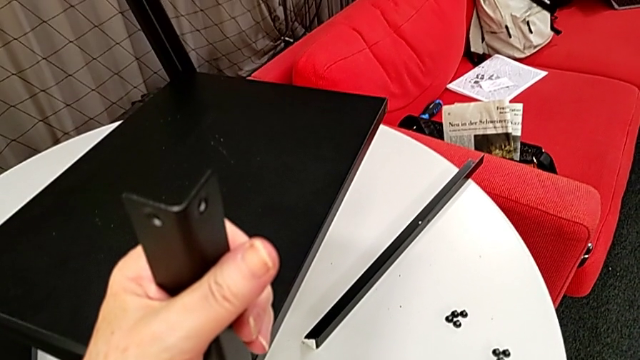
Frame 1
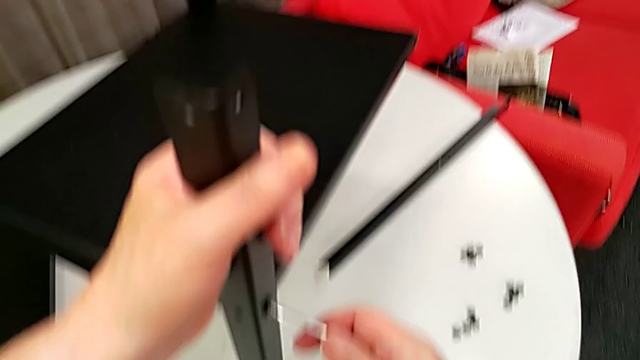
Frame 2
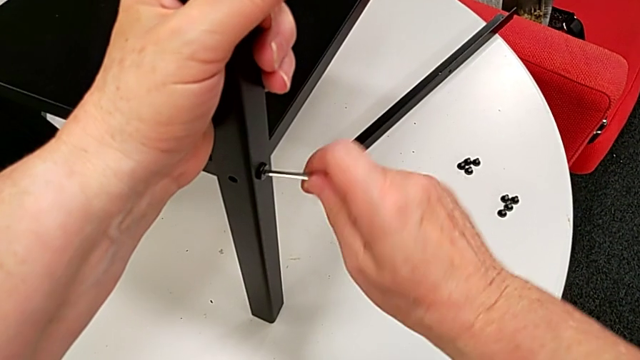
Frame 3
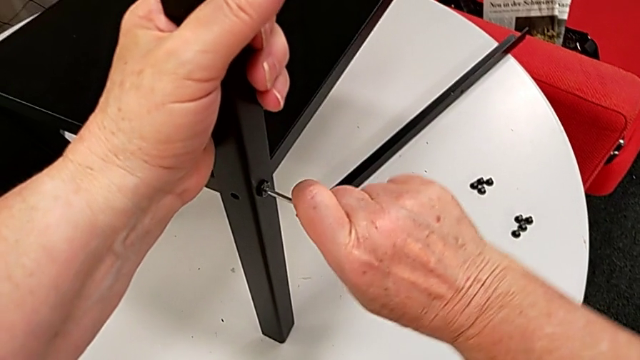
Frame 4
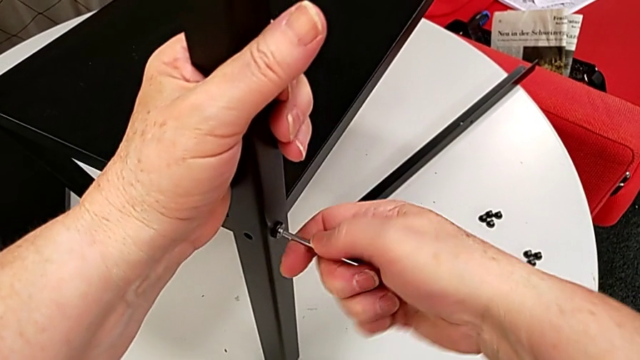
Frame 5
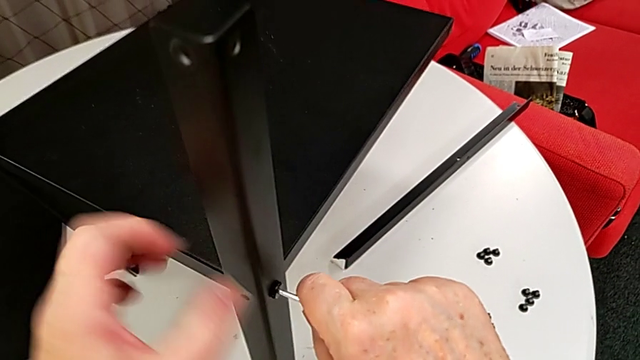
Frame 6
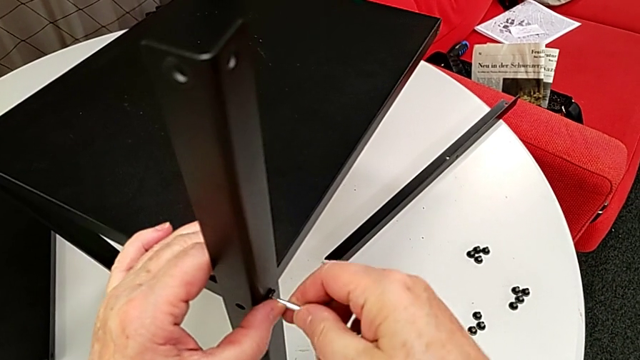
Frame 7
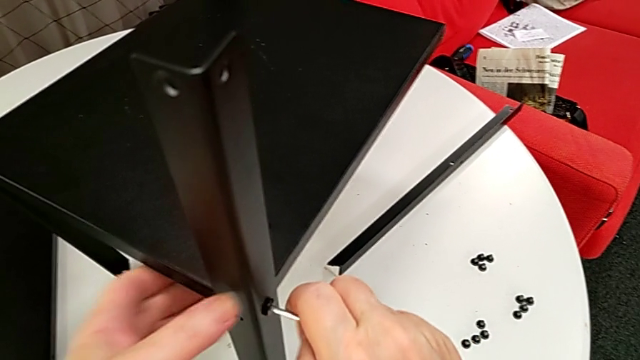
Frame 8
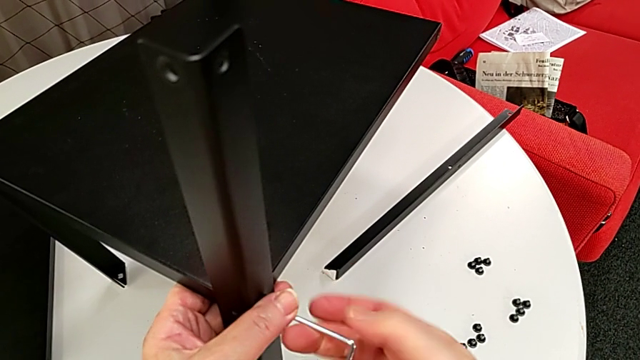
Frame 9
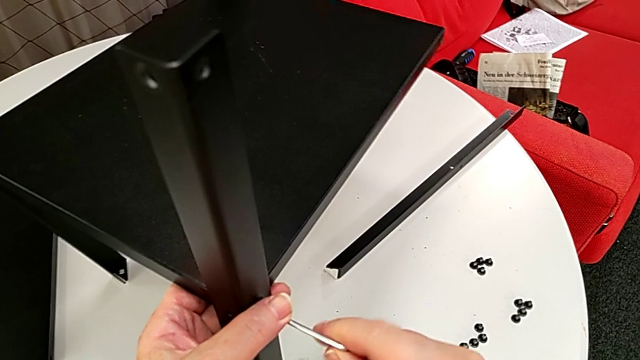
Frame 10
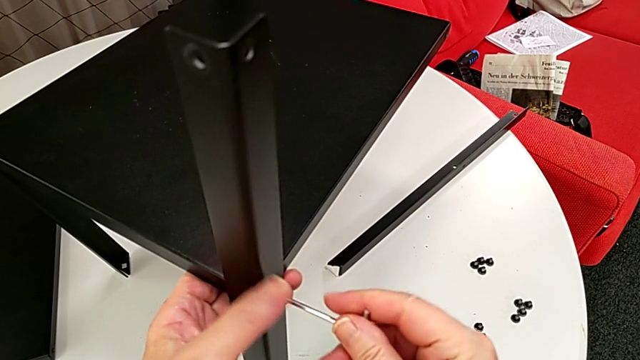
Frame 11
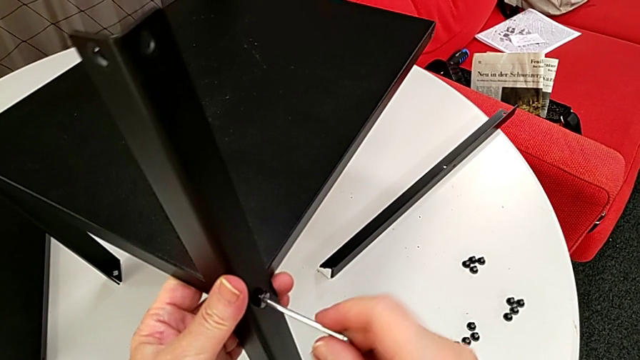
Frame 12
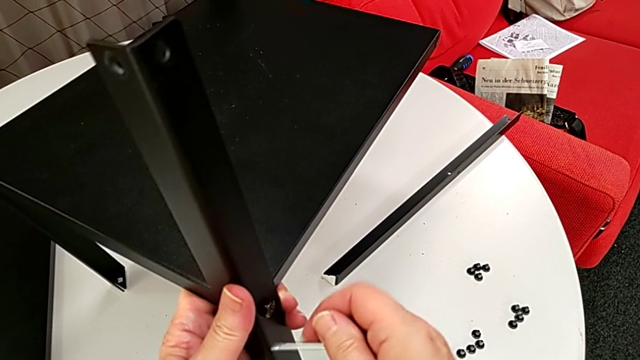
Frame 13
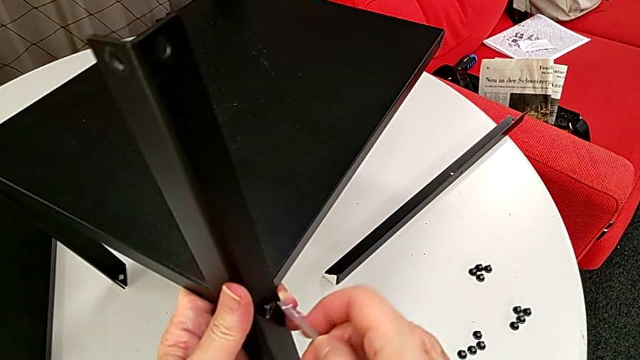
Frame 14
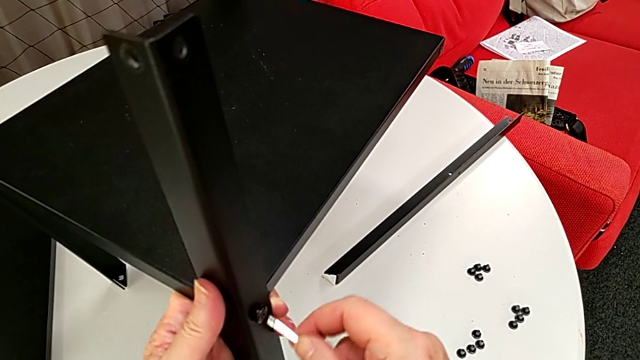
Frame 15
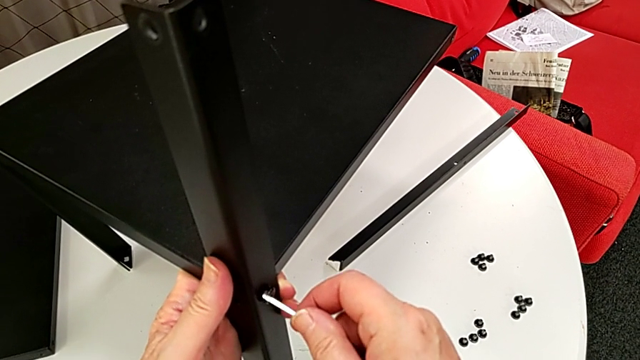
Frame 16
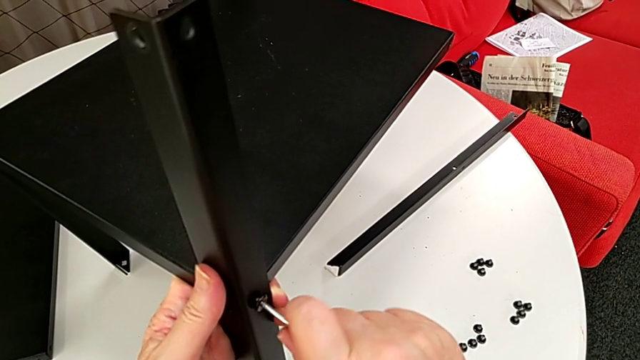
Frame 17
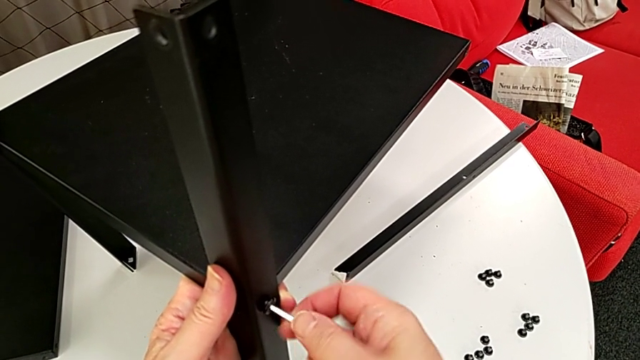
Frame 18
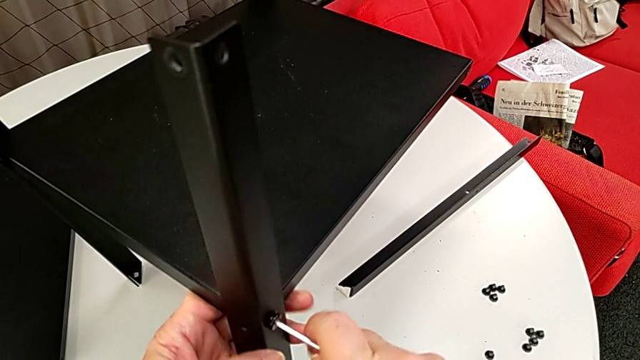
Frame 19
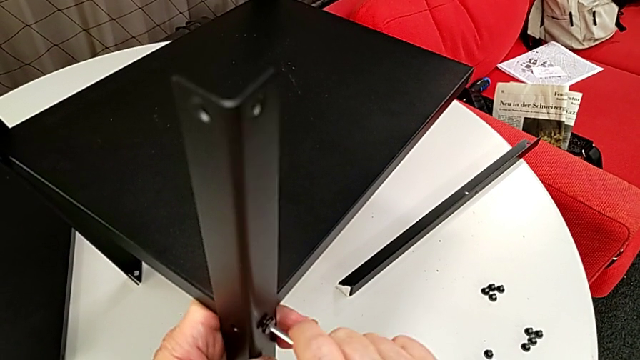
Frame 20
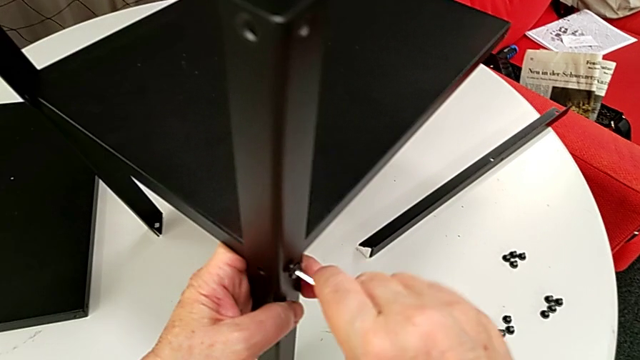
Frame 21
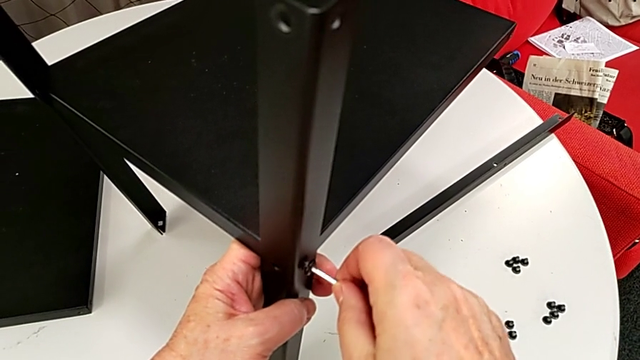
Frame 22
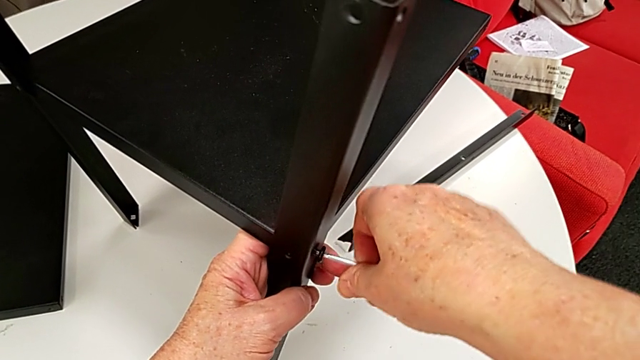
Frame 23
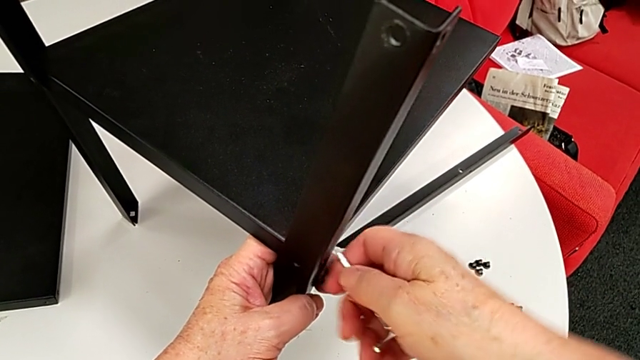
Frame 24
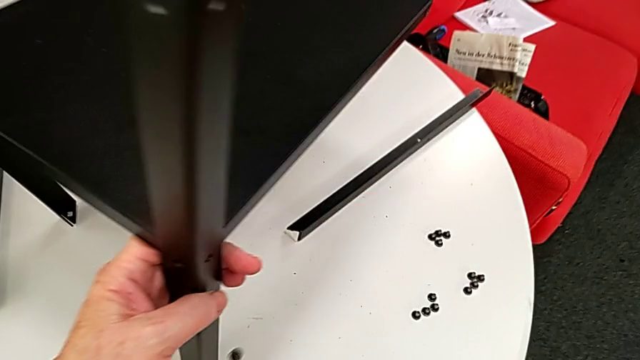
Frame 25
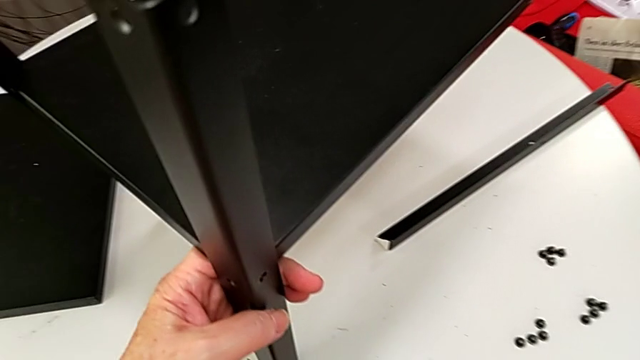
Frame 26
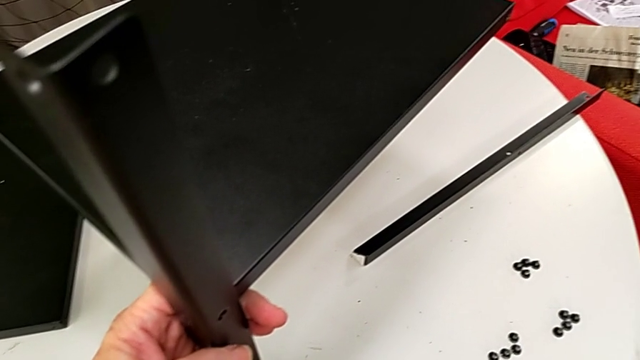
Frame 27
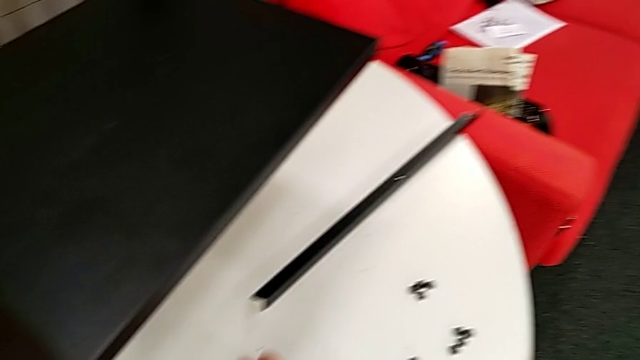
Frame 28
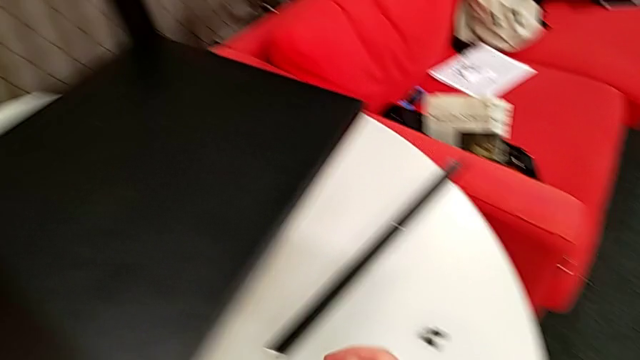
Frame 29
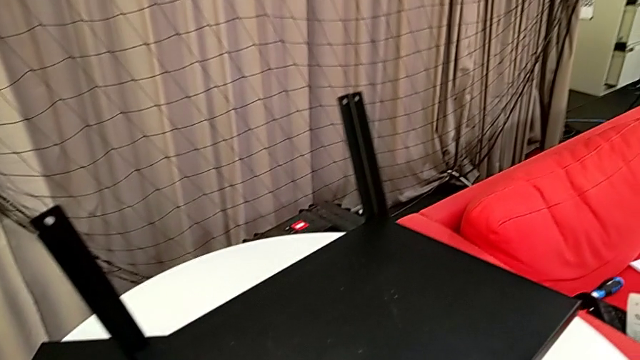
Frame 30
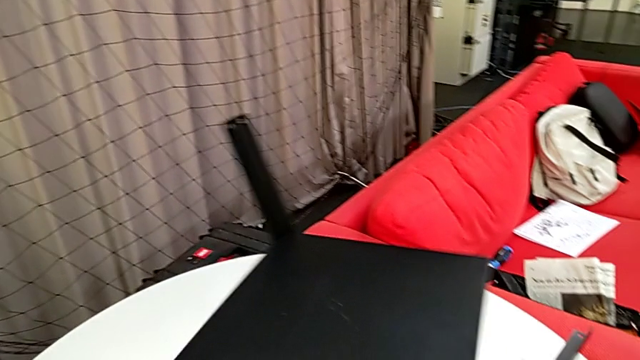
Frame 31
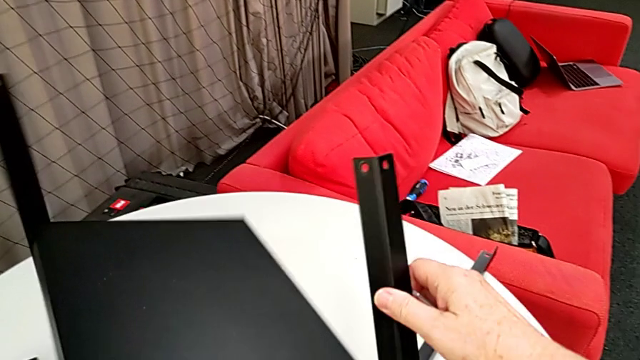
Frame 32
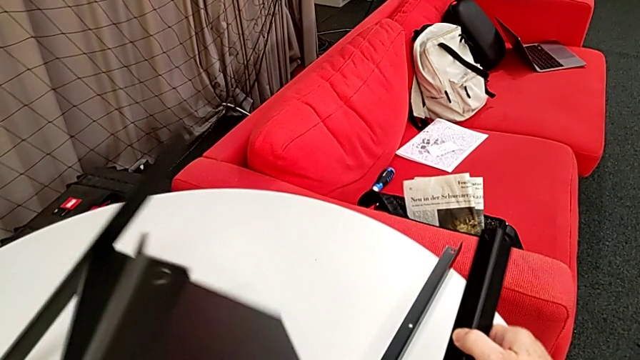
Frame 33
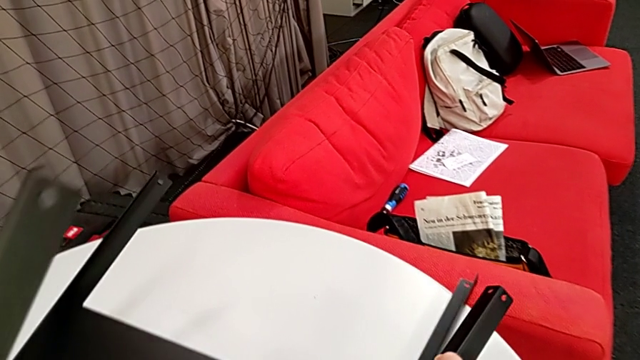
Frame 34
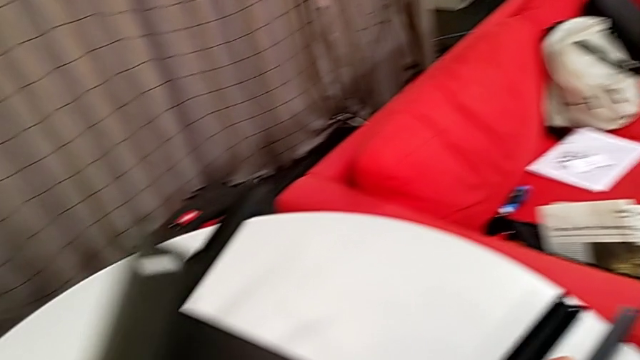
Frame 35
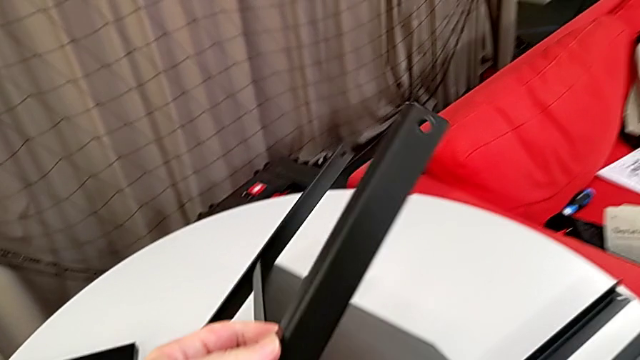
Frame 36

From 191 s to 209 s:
The camera wearer is disassembling the second leg of the furniture. They insert the Allen wrench, unscrew the hex socket head, wrongly withdraw the Allen wrench, insert it, unscrew the hex socket head, withdraw the Allen wrench, wrongly drop the hex socket head and place it. They rotate the leg, disassemble the second leg and place it.

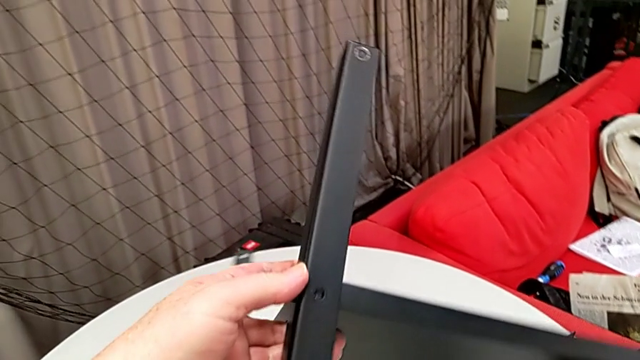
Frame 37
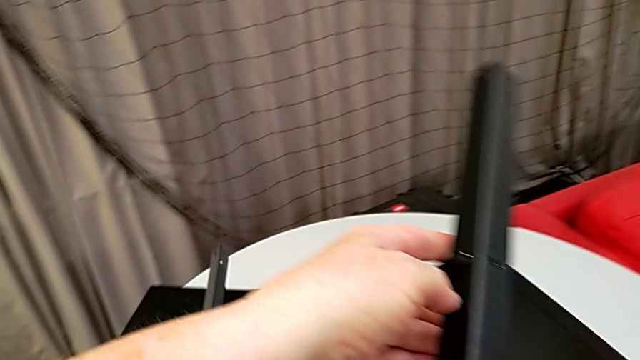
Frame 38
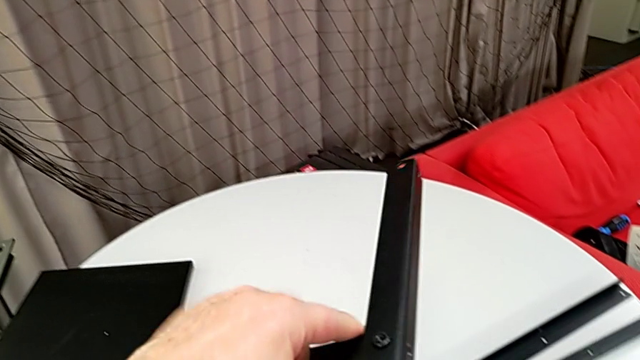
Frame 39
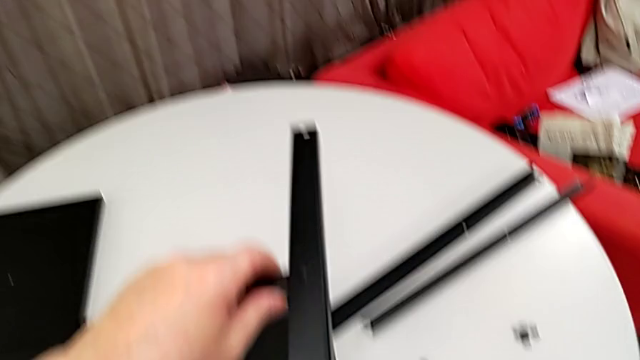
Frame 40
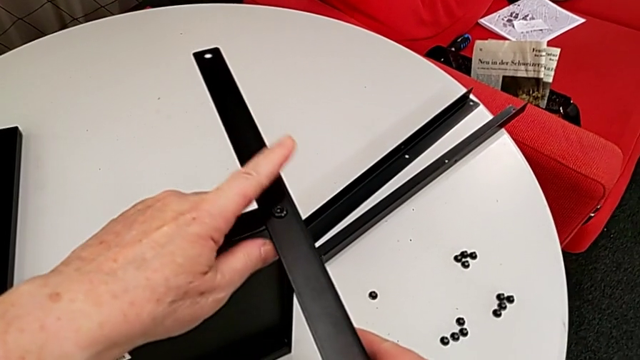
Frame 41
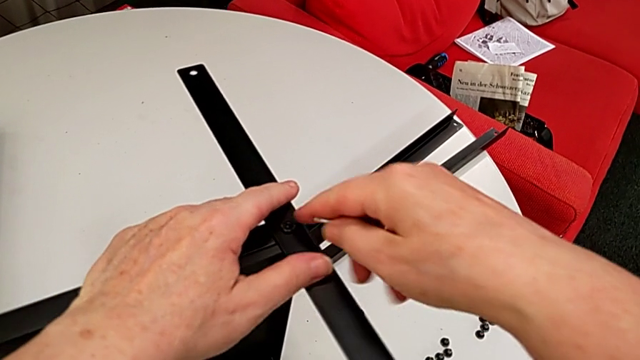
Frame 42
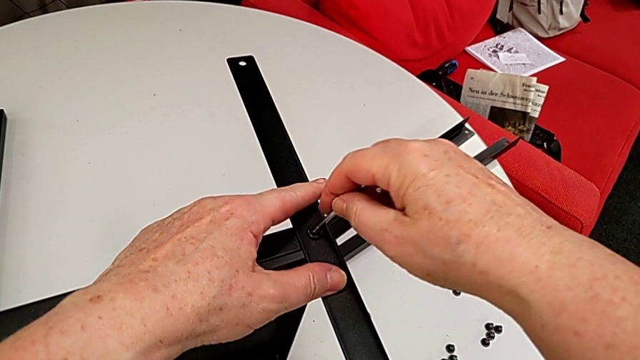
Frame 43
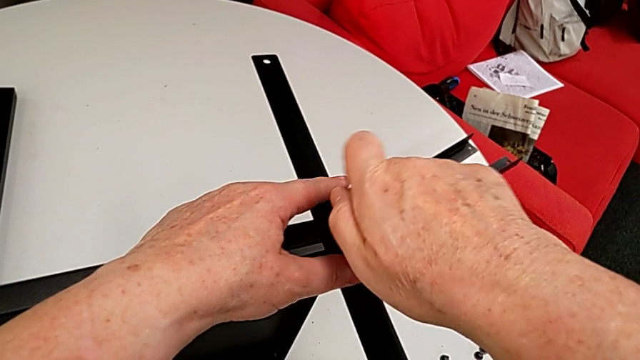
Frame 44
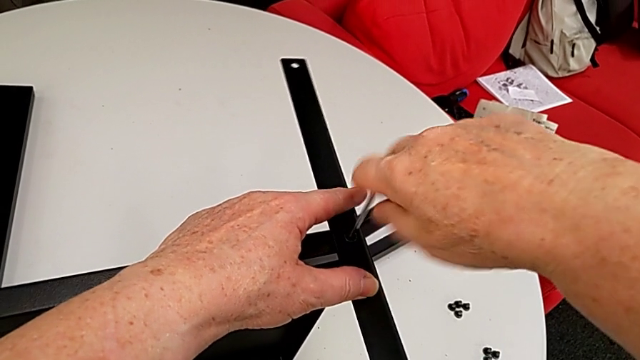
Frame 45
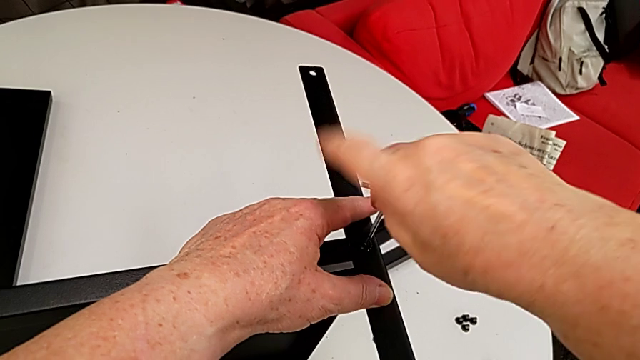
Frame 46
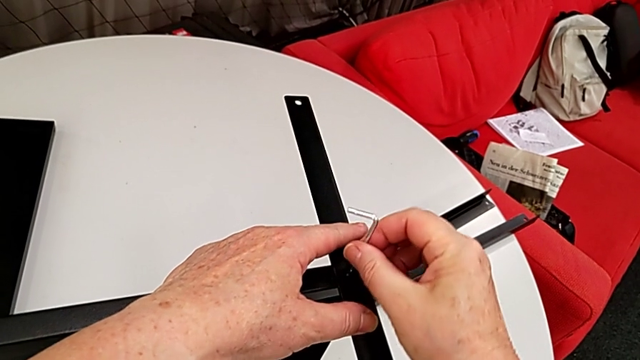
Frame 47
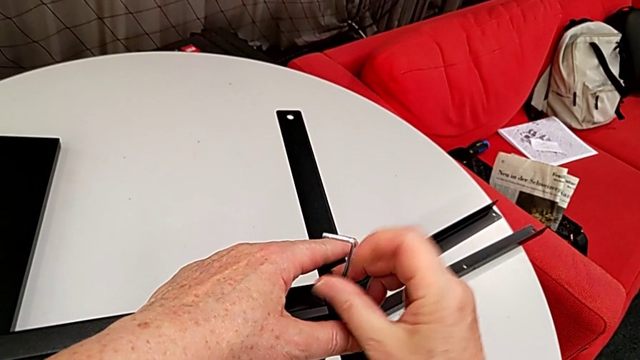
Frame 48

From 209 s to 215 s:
The camera wearer is disassembling the third leg of the furniture. They rotate the nightstand, insert the Allen wrench and begin to unscrew the hex socket head.
